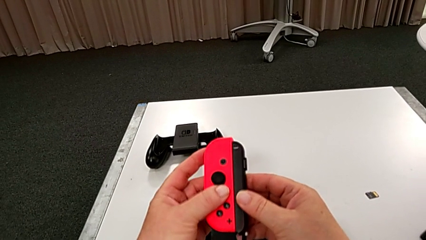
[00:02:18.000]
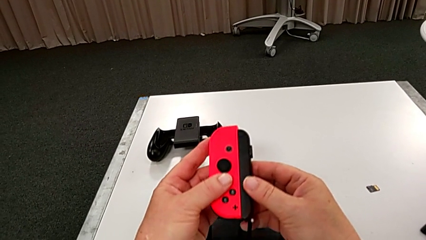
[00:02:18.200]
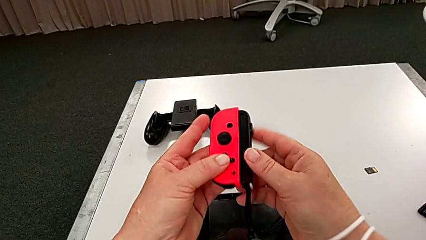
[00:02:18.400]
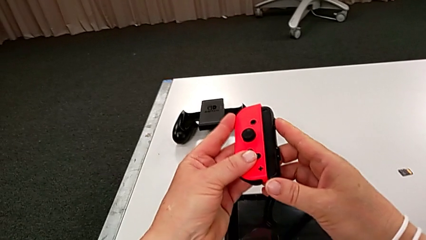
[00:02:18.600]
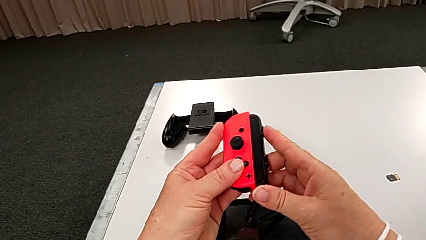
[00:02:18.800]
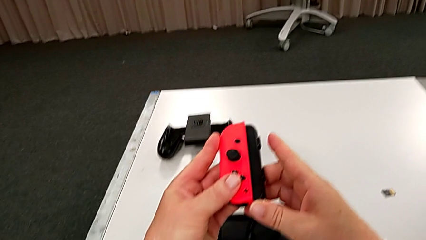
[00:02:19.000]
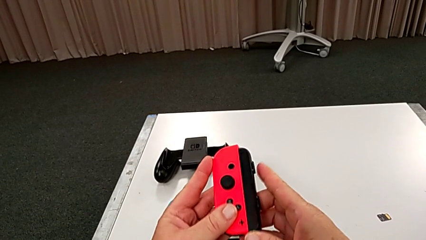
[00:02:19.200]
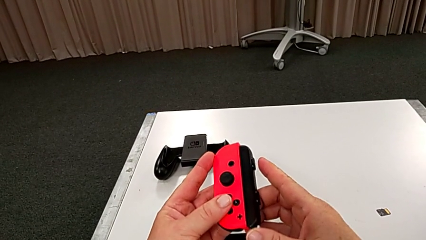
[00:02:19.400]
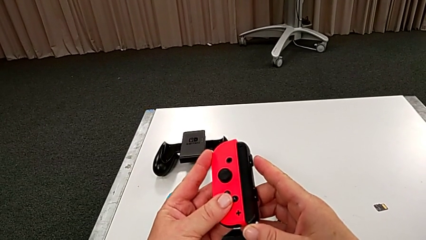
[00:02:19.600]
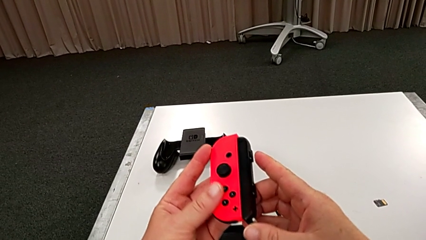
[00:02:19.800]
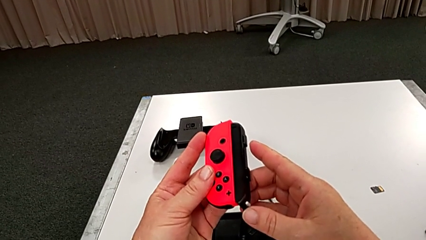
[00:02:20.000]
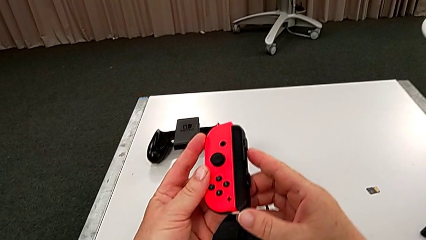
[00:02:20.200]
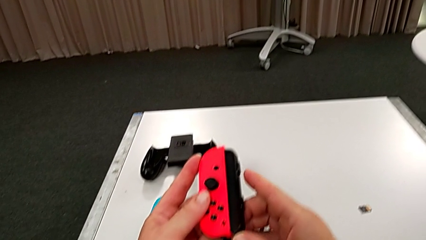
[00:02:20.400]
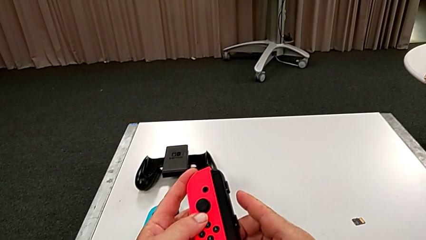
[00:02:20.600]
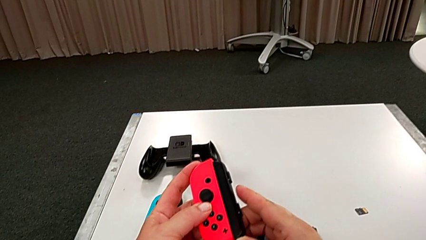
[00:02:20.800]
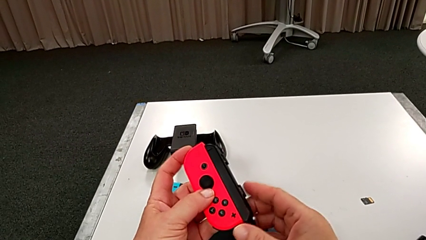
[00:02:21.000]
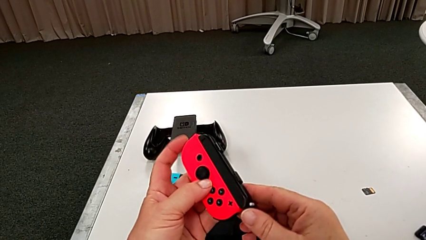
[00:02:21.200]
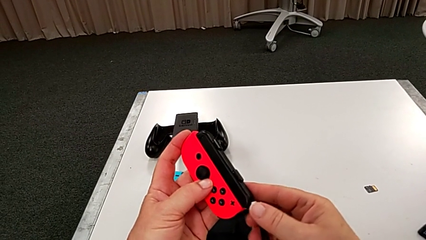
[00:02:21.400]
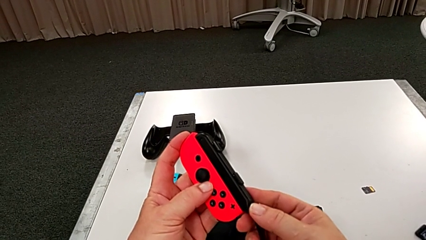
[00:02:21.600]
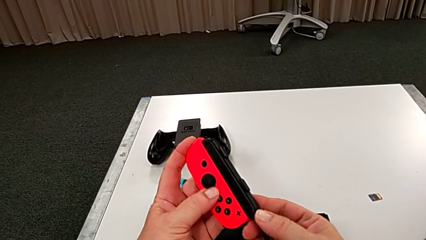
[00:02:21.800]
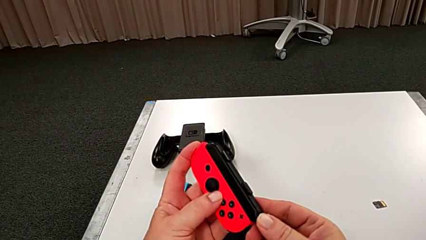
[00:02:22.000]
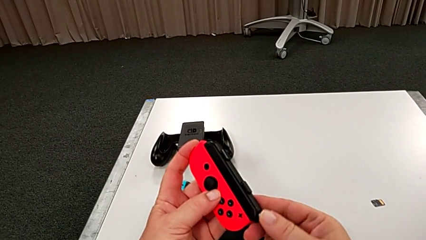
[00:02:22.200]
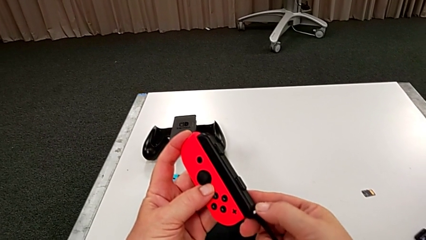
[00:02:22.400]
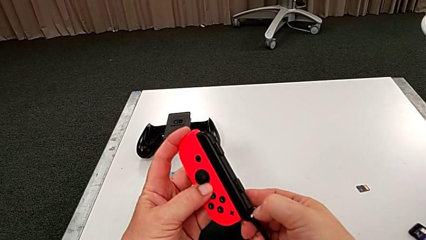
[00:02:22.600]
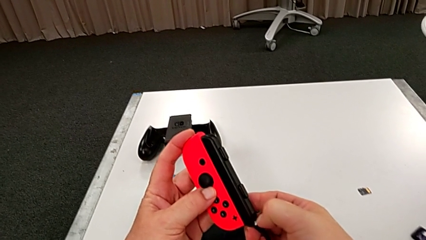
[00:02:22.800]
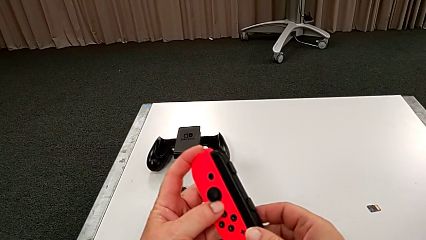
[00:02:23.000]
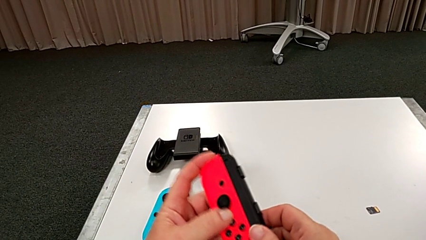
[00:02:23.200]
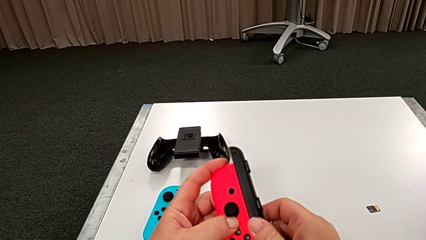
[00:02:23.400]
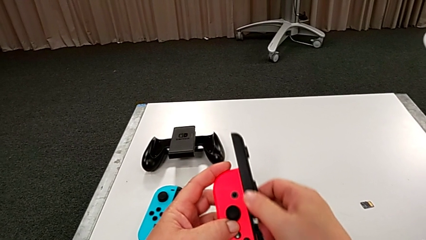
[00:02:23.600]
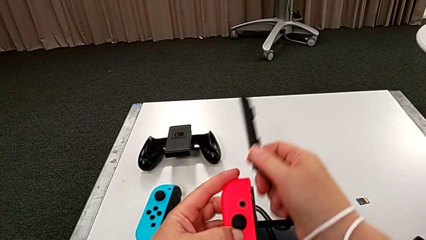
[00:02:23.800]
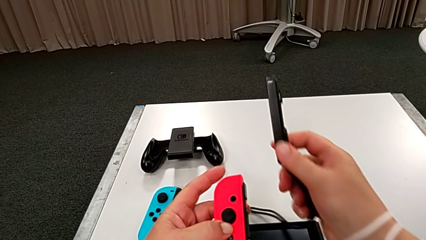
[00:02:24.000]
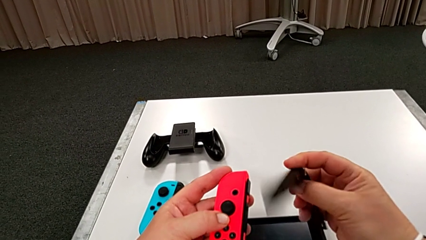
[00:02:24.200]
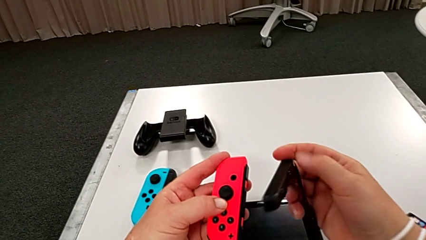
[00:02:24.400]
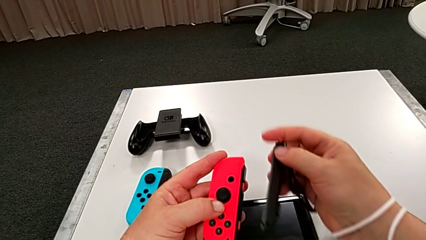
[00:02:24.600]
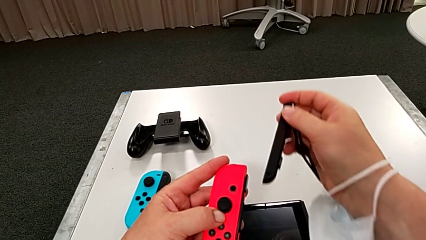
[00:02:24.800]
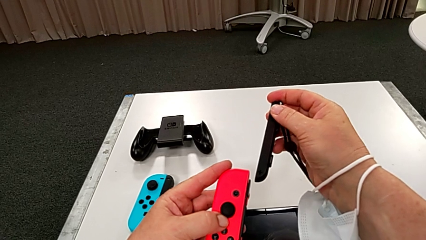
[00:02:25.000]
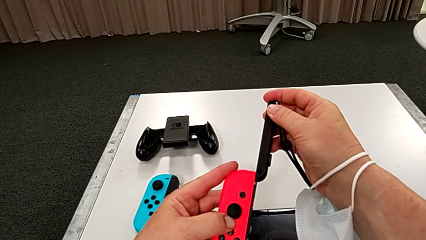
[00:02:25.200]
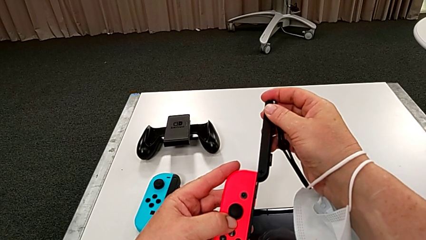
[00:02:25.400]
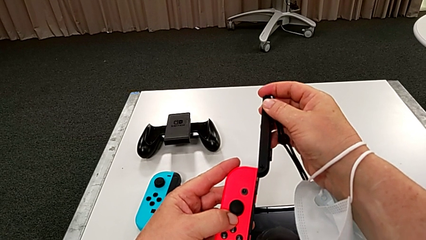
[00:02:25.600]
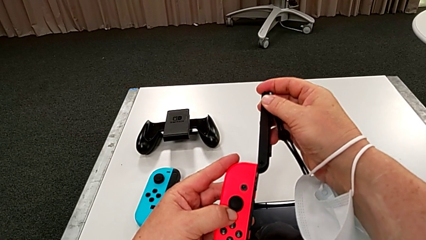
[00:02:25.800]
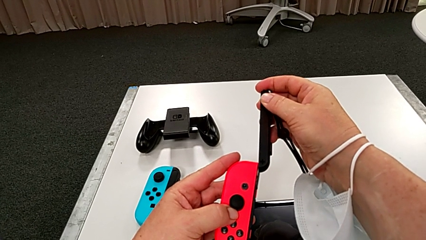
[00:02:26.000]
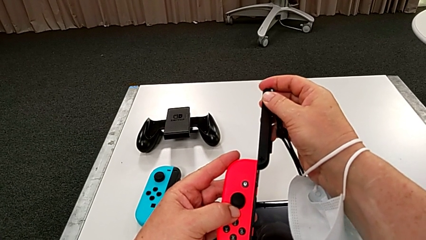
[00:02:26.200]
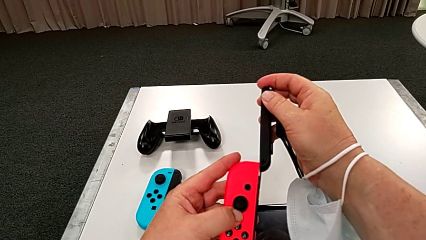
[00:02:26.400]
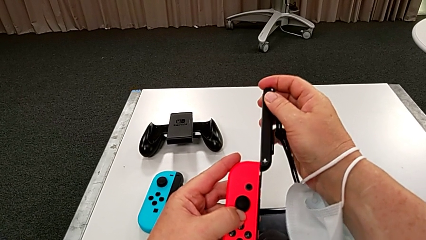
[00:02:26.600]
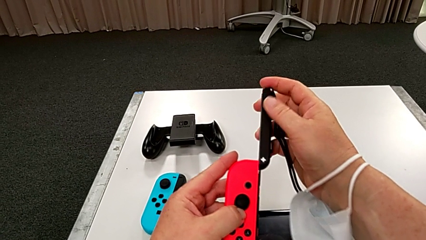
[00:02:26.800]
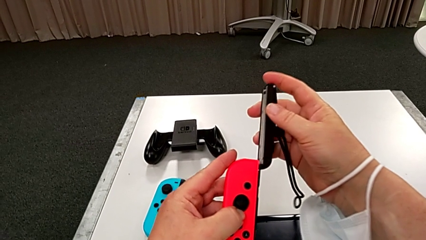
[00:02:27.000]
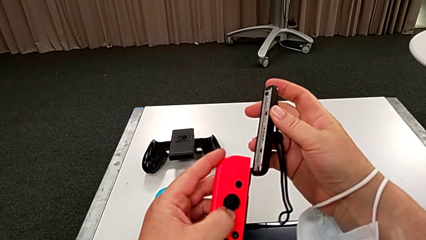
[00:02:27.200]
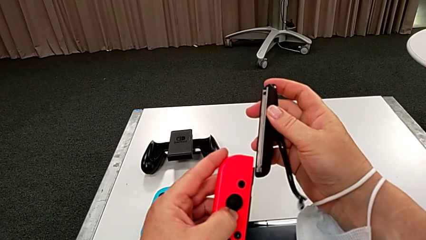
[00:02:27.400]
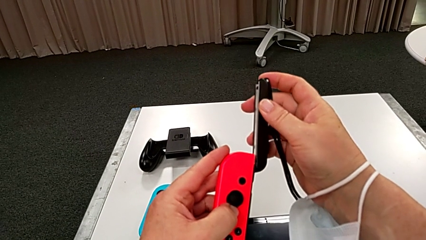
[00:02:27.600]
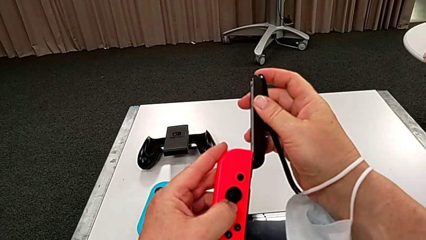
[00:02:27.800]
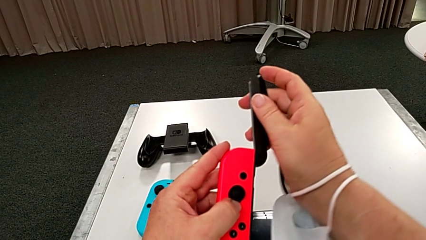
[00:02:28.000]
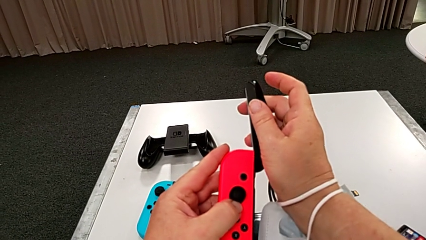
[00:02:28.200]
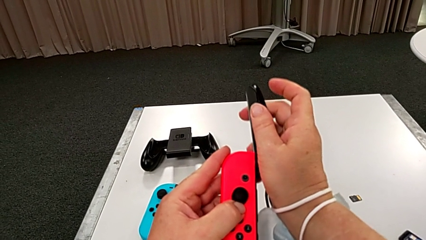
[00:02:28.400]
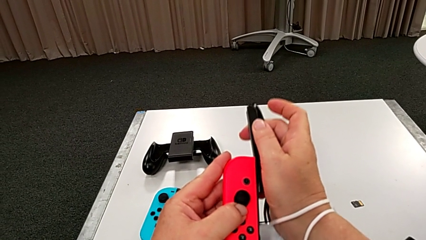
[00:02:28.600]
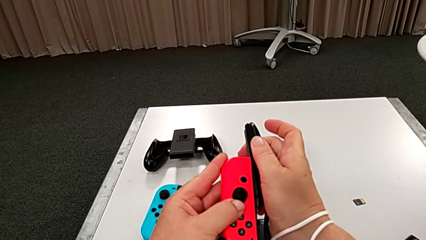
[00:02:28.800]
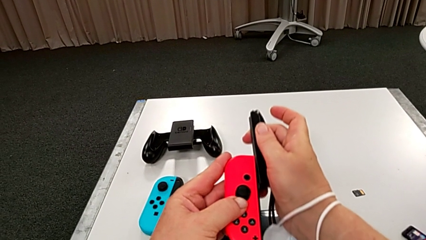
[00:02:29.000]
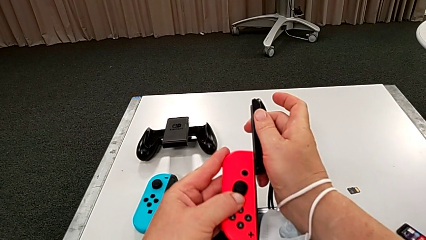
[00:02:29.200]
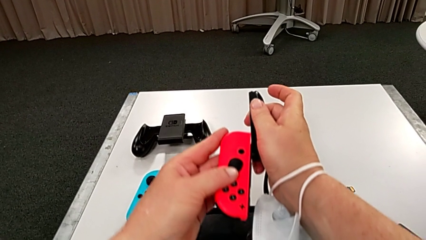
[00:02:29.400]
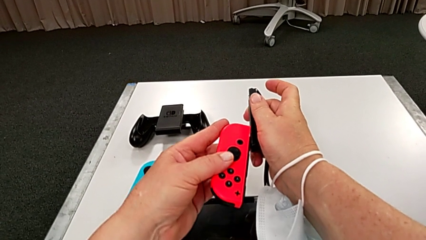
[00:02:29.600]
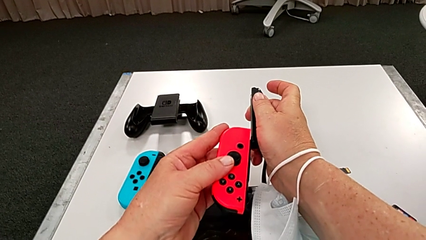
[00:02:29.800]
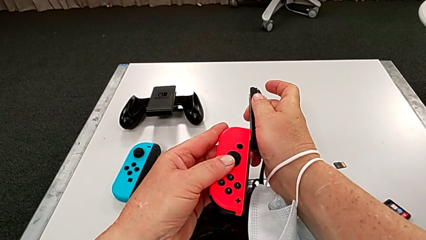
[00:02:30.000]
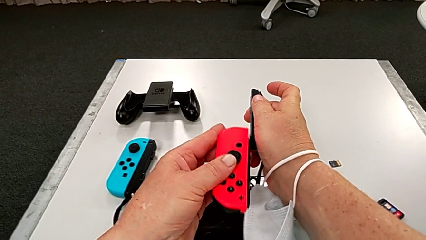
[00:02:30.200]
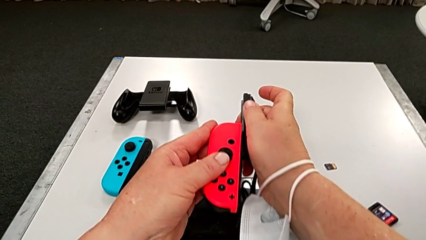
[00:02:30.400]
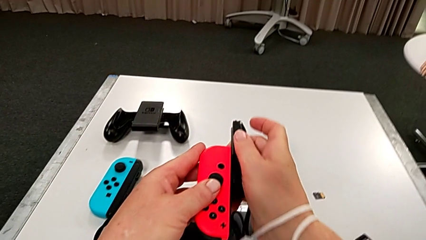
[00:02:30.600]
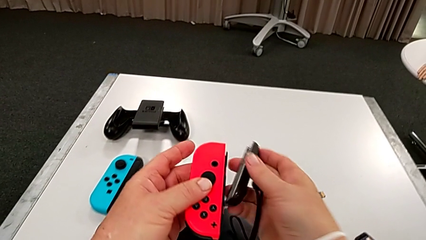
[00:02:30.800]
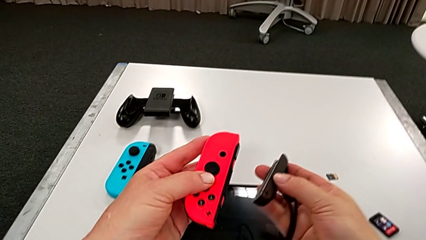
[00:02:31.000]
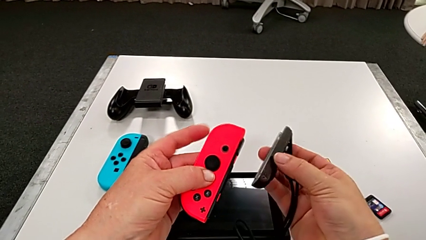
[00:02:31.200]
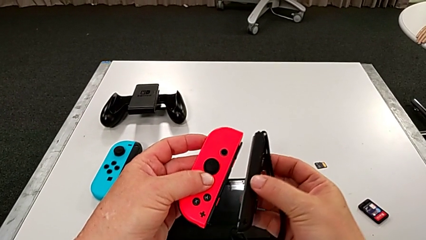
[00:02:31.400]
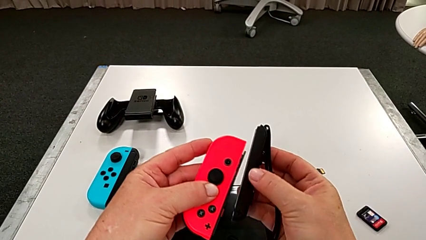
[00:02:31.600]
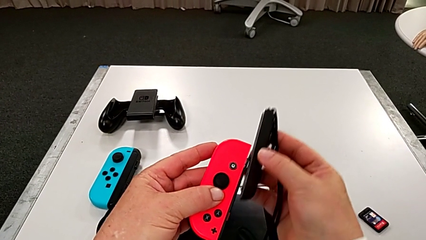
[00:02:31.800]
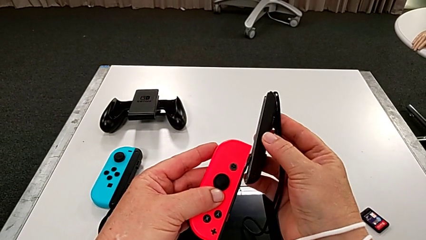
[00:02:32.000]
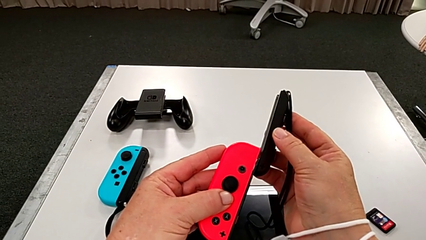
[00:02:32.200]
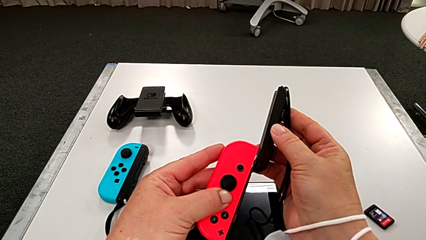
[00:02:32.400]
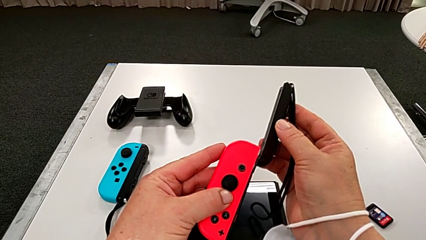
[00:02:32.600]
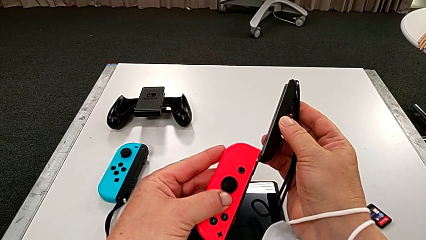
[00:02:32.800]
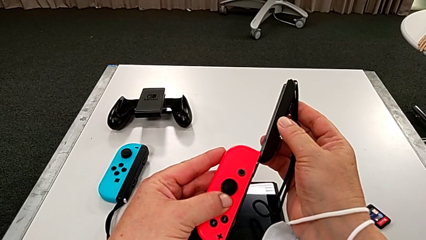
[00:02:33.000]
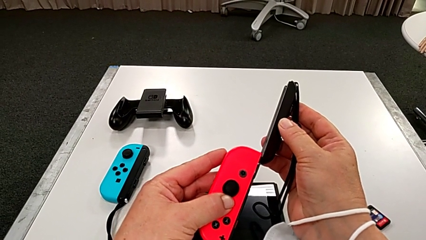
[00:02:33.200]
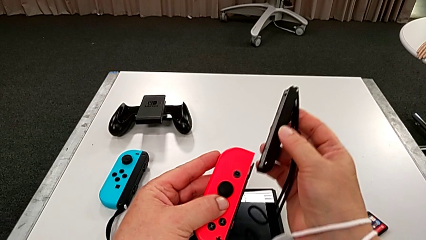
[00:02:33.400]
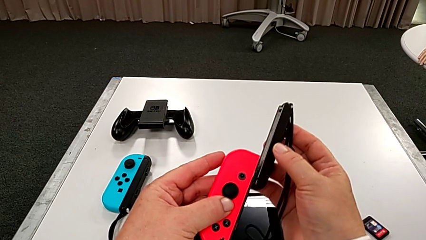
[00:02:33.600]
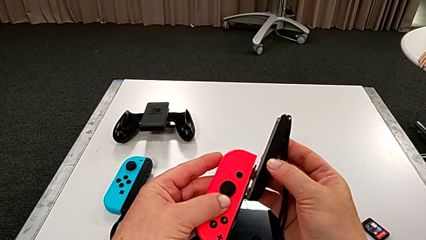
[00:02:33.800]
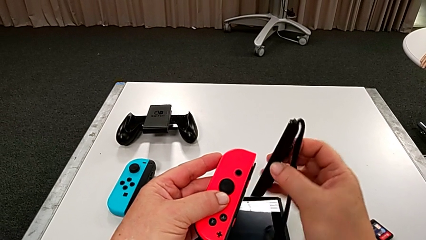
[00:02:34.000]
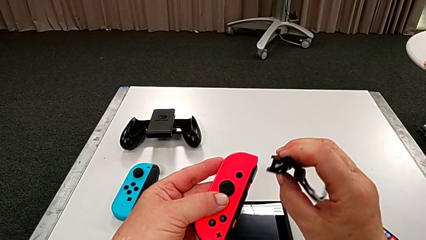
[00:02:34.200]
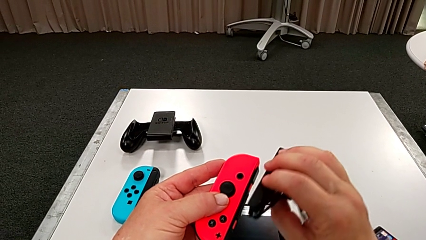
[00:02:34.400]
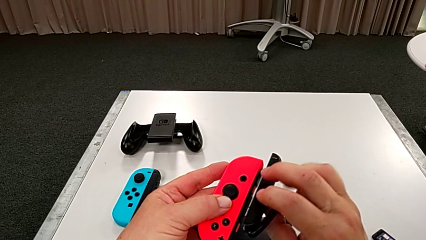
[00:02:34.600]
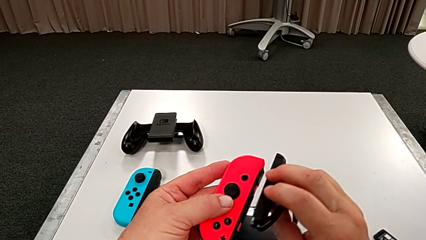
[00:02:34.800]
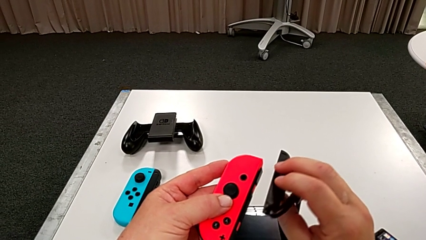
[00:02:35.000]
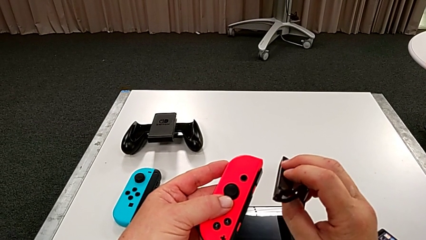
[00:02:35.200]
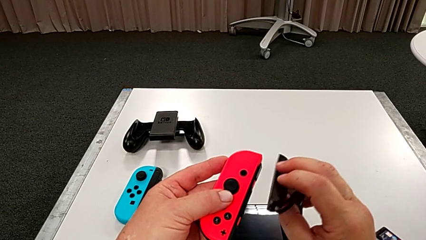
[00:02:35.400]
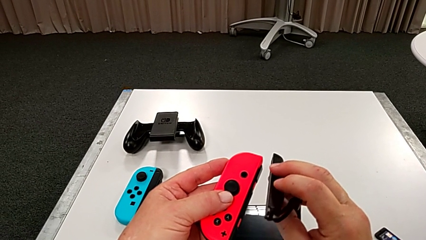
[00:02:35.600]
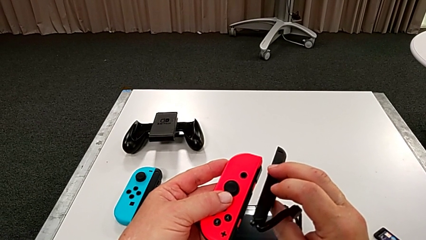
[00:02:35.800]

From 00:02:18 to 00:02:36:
The camera wearer is putting the red controller on the joystick. They keep wrongly inserting the red Joy-Con controller on the wrong side, withdraw it and inspect it.
